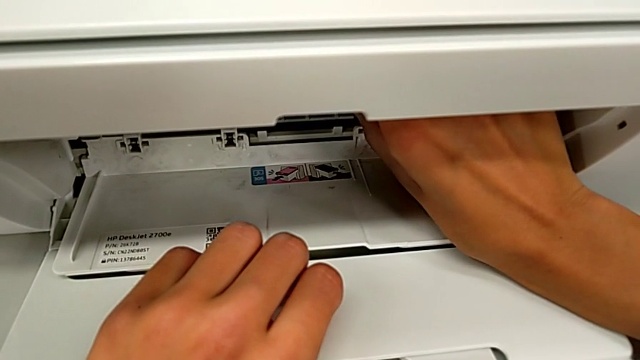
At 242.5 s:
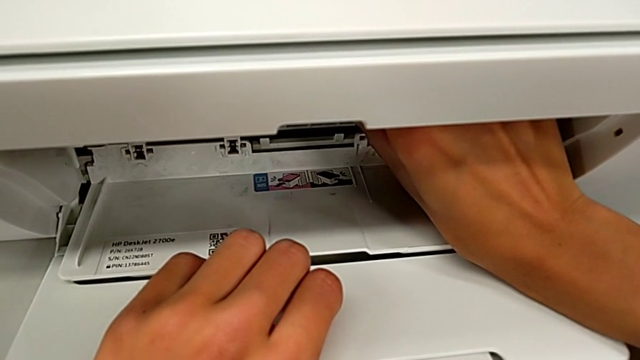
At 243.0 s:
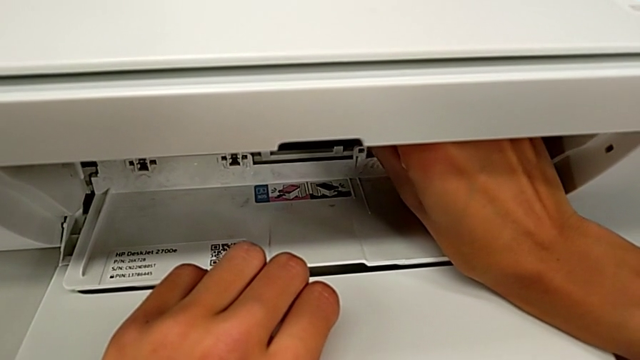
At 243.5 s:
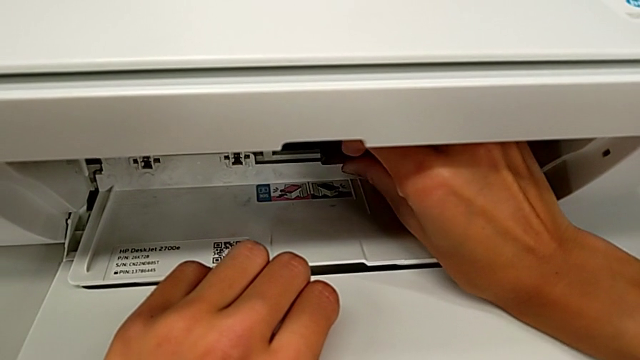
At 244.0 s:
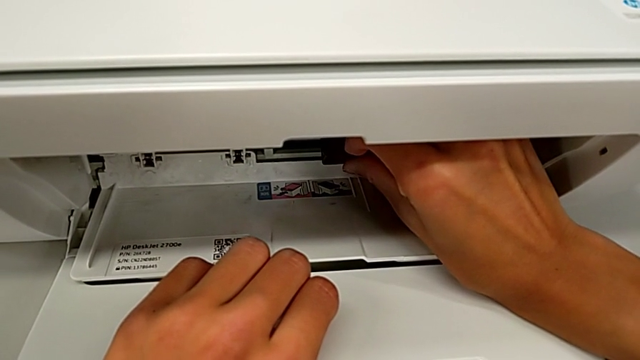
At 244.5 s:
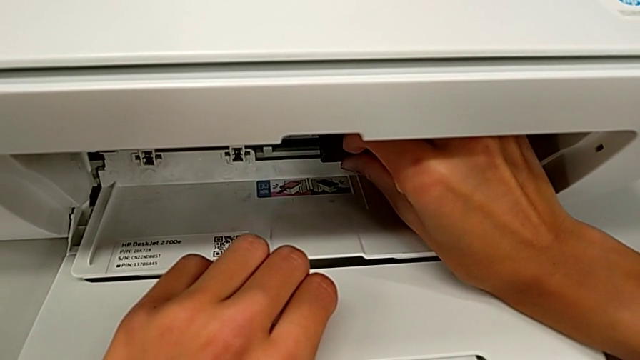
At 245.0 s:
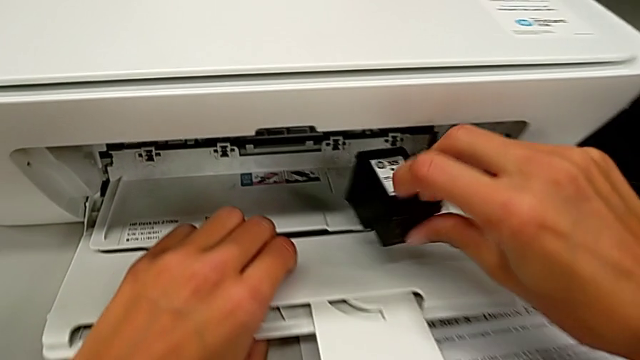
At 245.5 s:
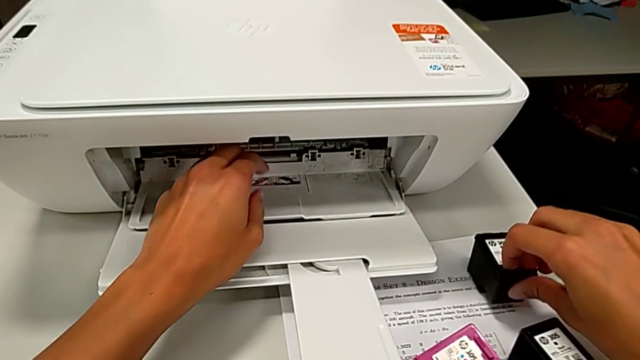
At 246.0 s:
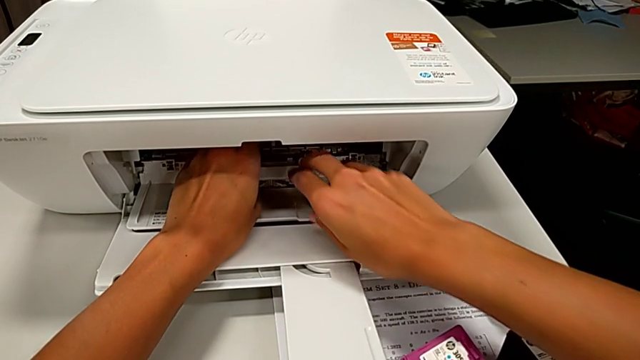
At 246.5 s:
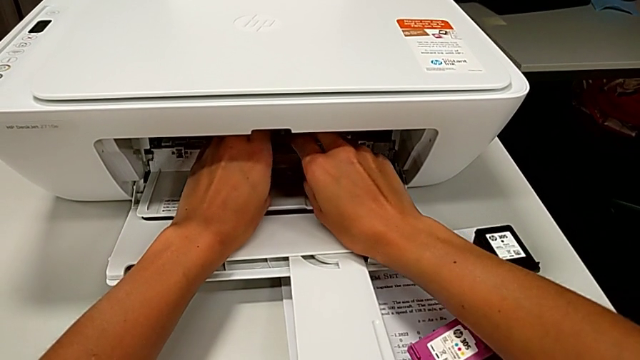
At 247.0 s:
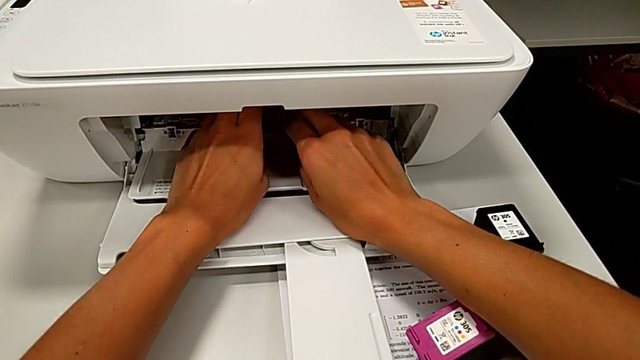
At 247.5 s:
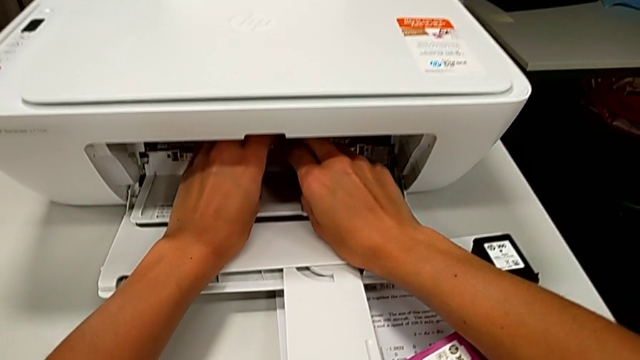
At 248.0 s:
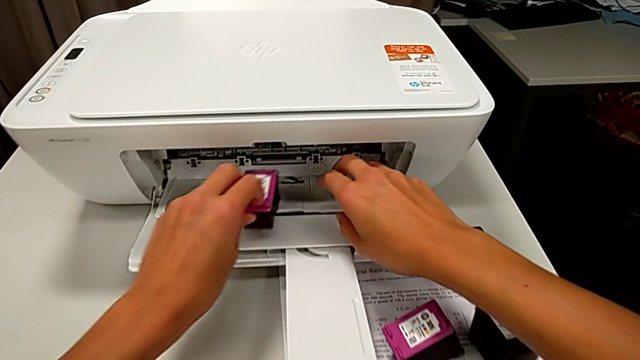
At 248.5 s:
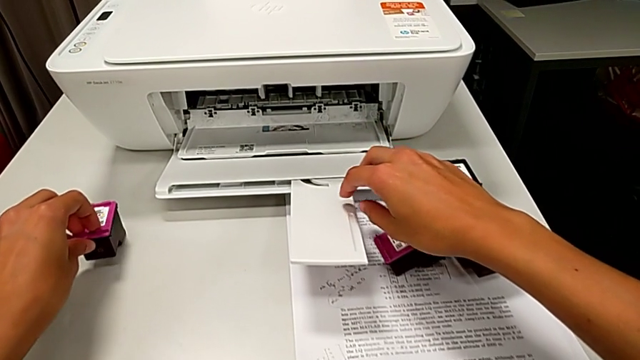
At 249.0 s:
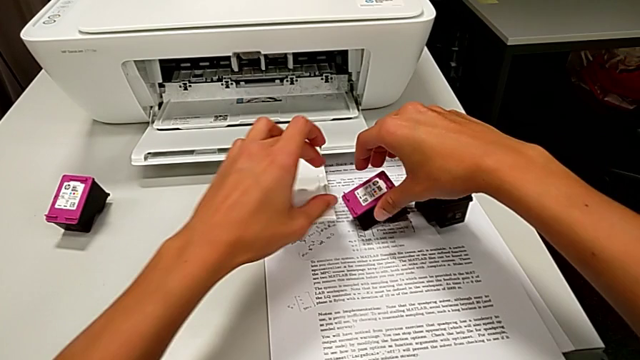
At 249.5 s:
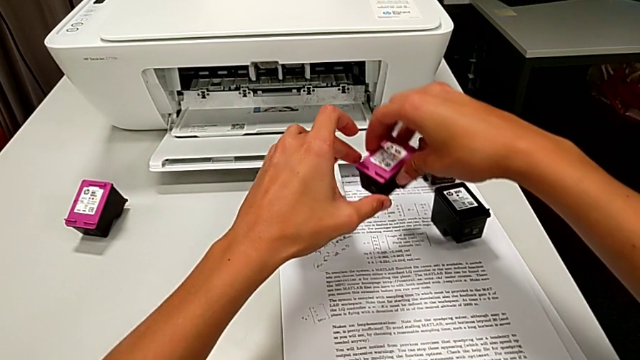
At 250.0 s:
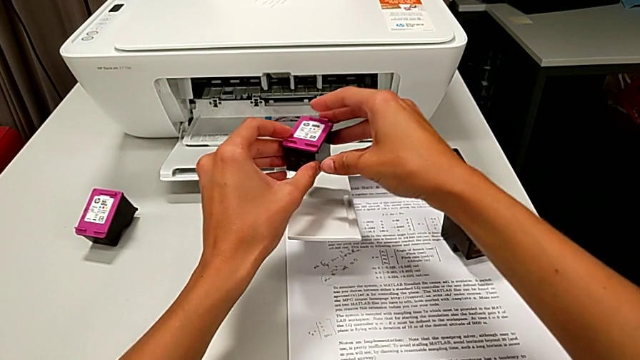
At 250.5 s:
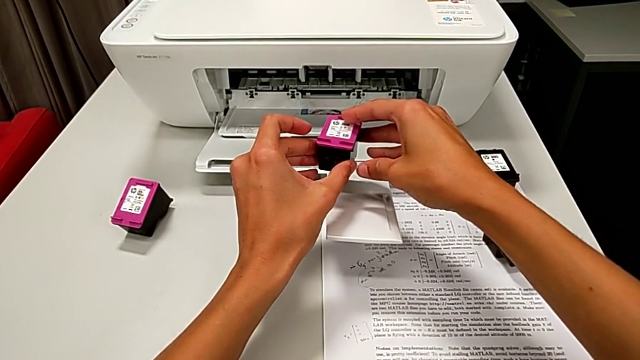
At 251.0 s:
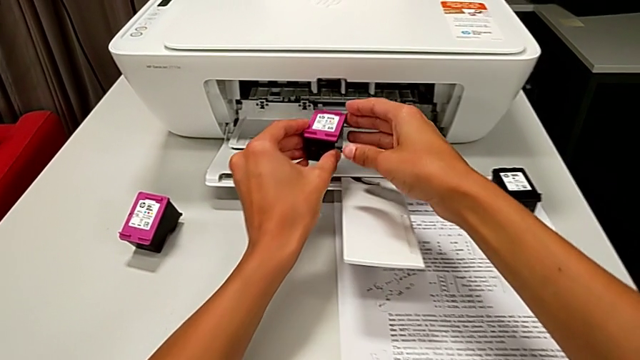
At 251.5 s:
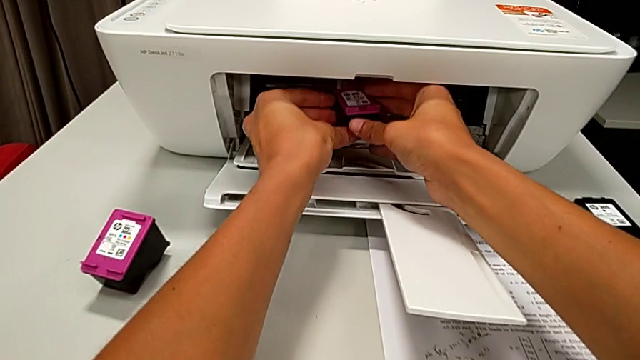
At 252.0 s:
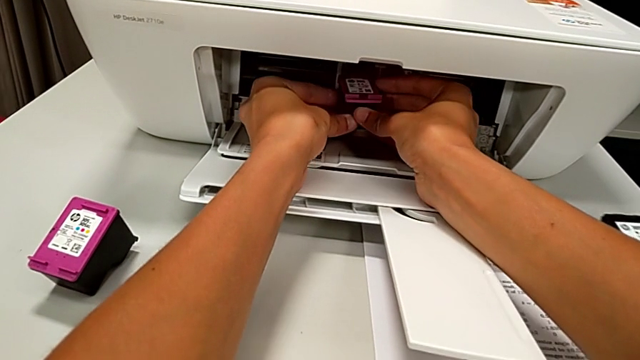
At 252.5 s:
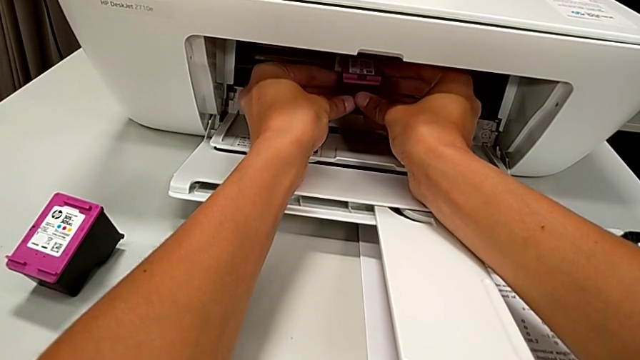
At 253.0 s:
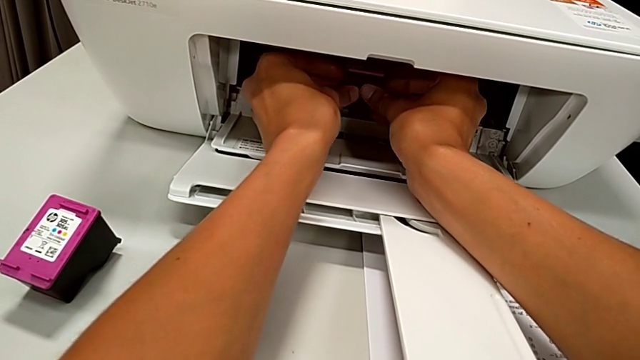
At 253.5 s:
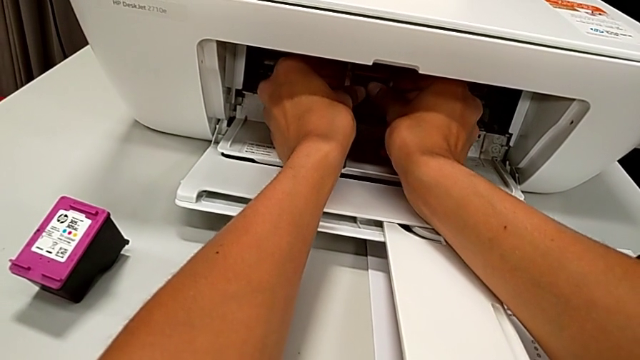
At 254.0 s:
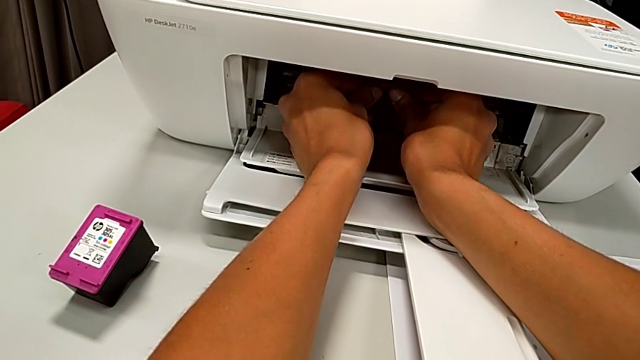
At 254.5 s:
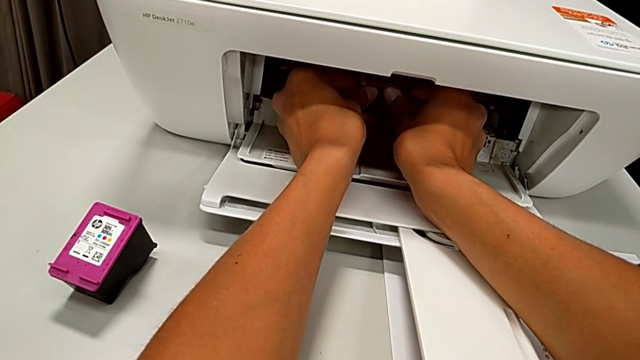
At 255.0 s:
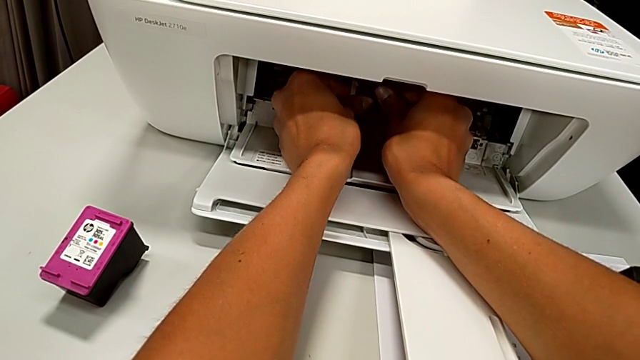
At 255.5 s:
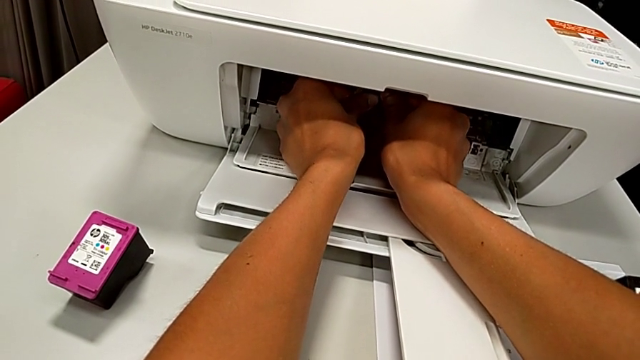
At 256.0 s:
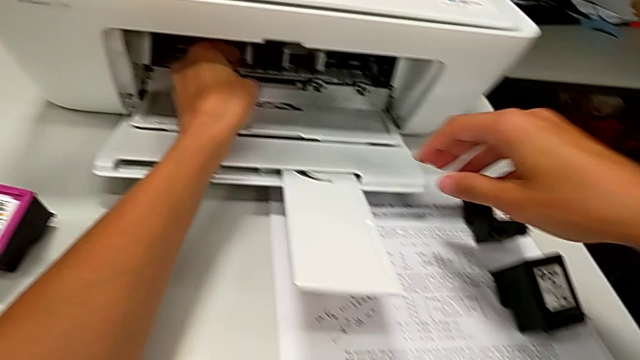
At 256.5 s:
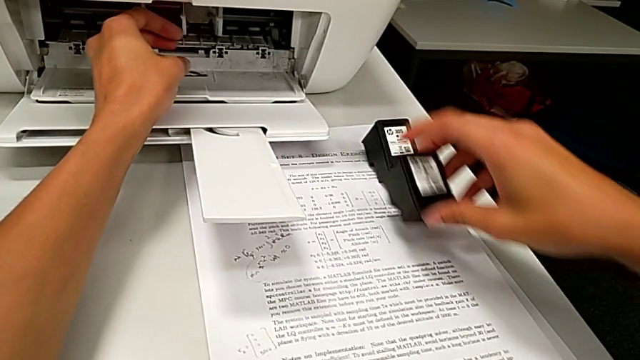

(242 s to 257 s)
The camera wearer is exchanging ink cartridges from the printer. They withdraw the ink cartridge, place it, withdraw the ink cartridge, place it, assemble it and grab it.

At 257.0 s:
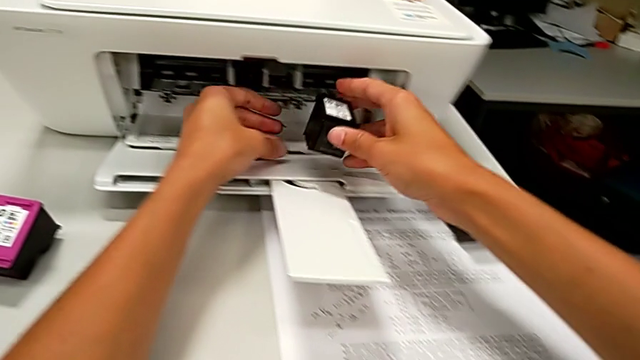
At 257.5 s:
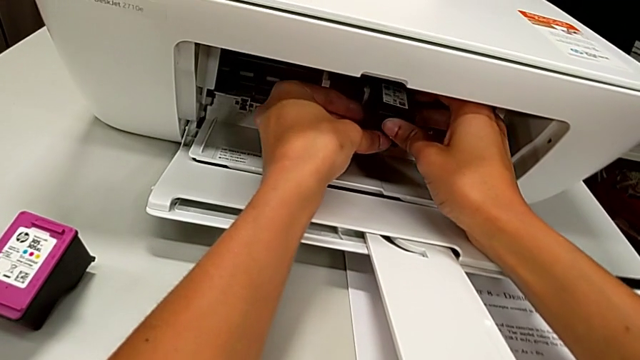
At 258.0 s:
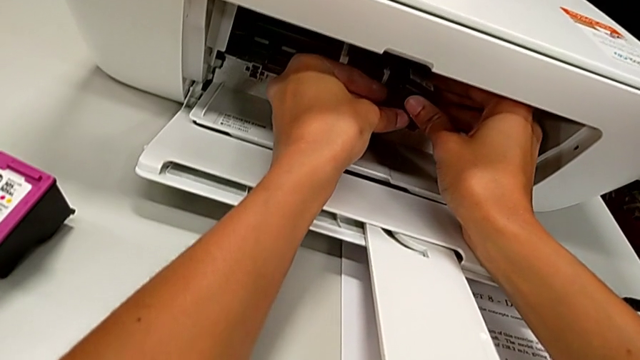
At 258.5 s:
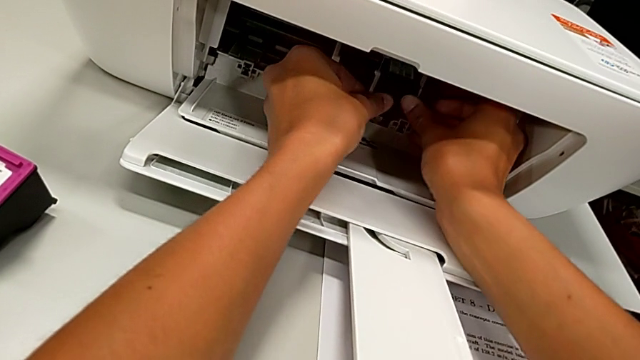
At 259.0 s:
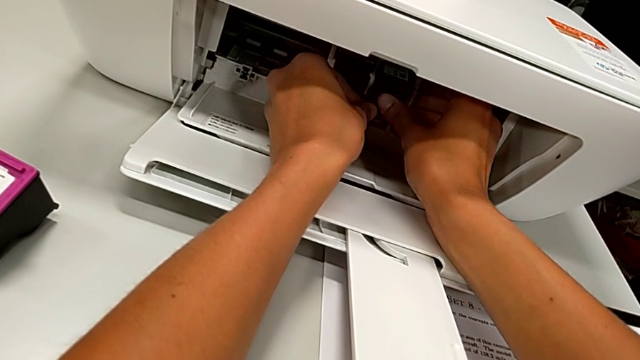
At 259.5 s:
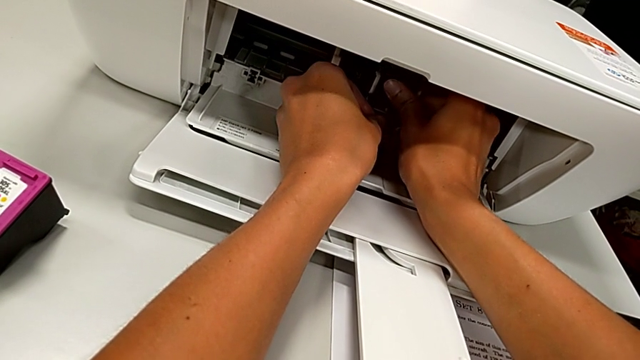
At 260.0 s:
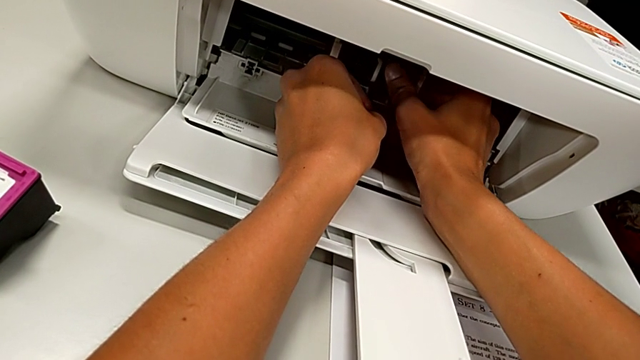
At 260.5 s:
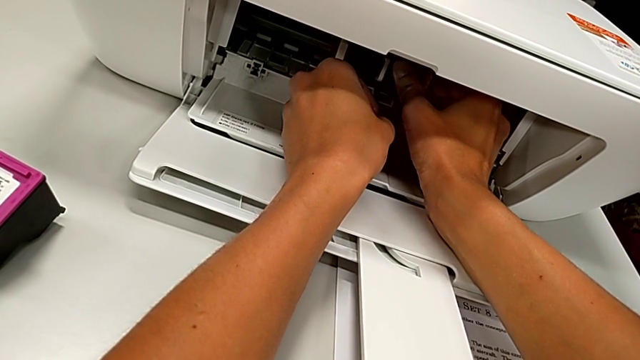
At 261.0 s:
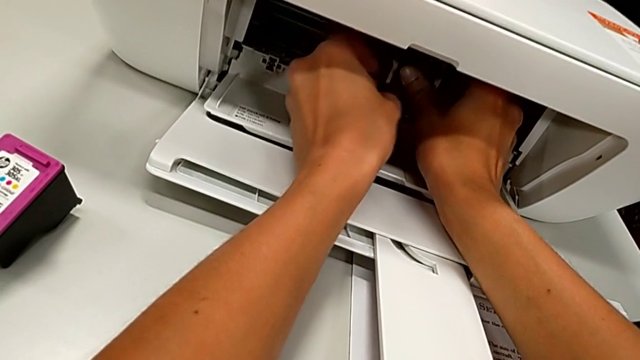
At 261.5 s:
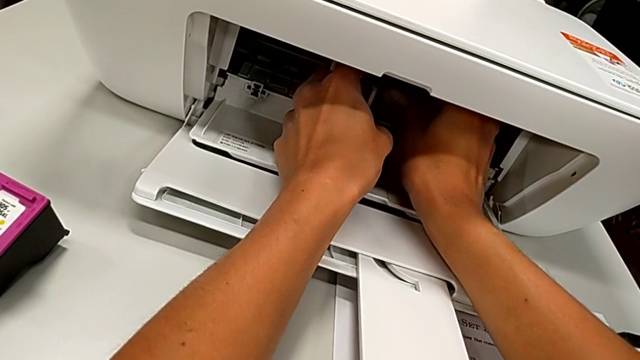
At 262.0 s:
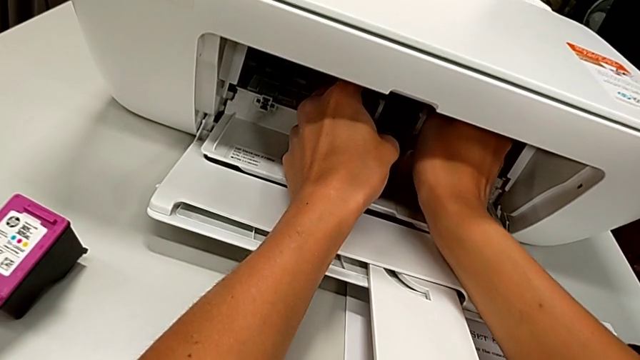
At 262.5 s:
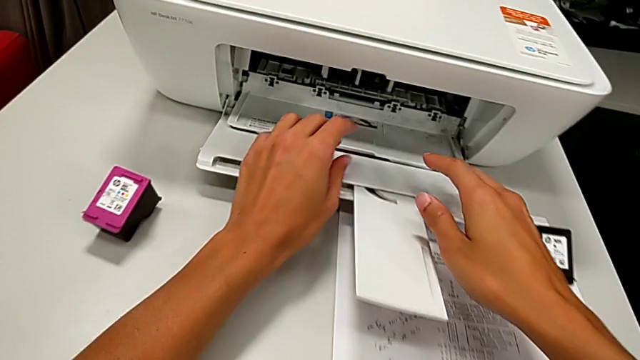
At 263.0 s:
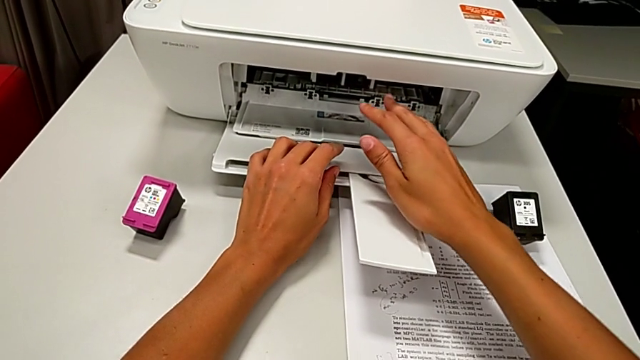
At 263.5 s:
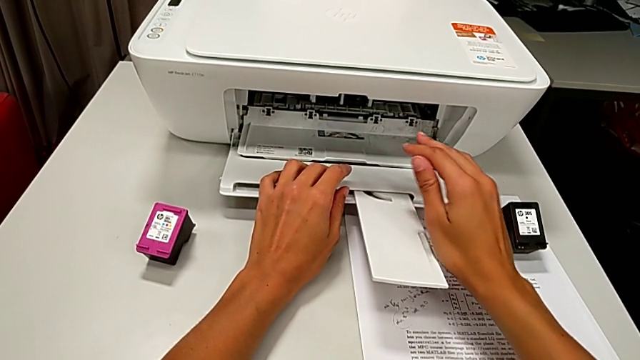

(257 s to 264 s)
The camera wearer is exchanging ink cartridges from the printer. They assemble the ink cartridge.
